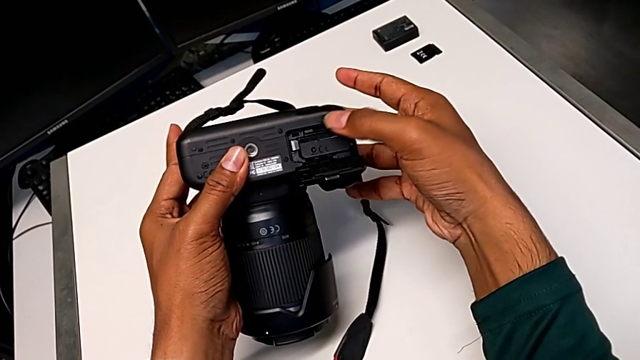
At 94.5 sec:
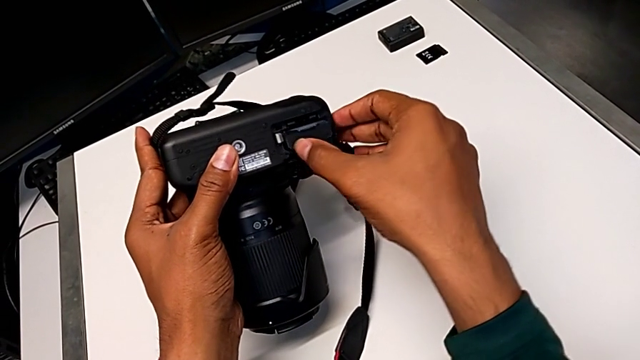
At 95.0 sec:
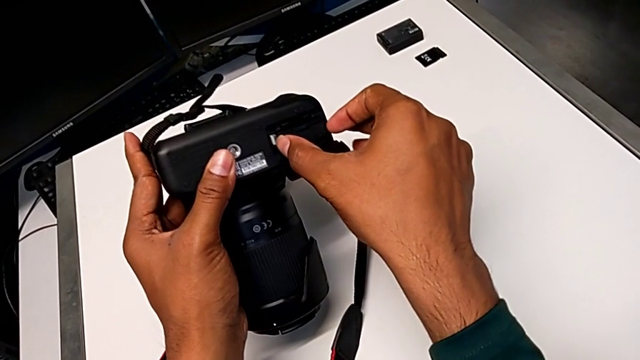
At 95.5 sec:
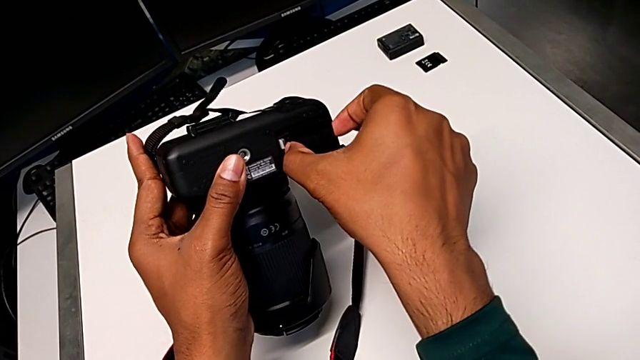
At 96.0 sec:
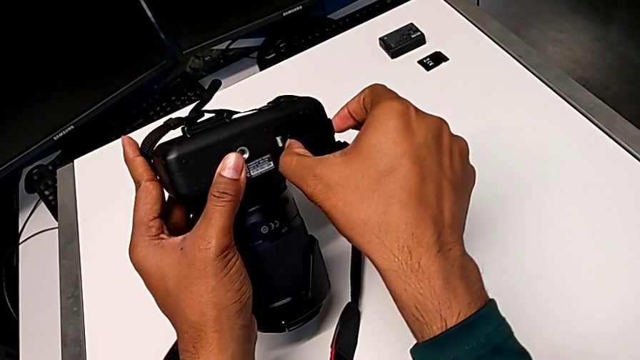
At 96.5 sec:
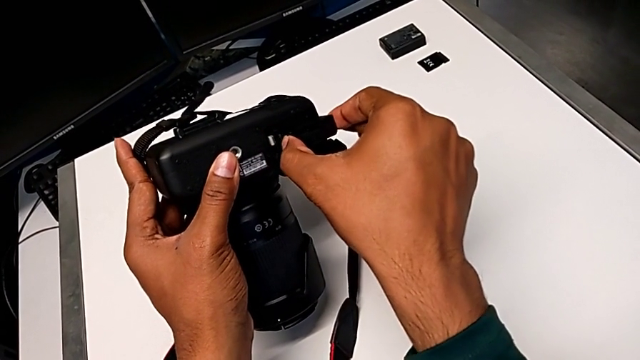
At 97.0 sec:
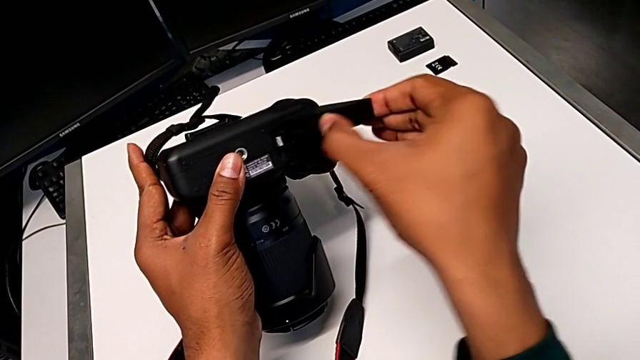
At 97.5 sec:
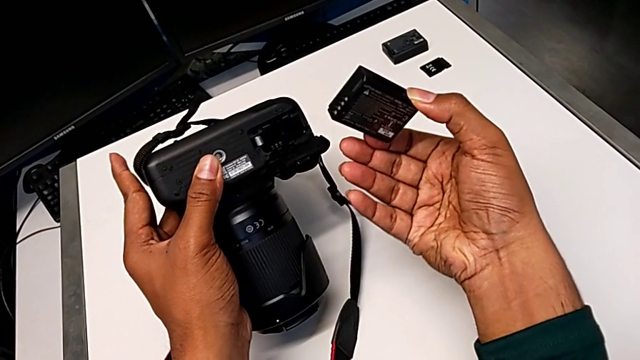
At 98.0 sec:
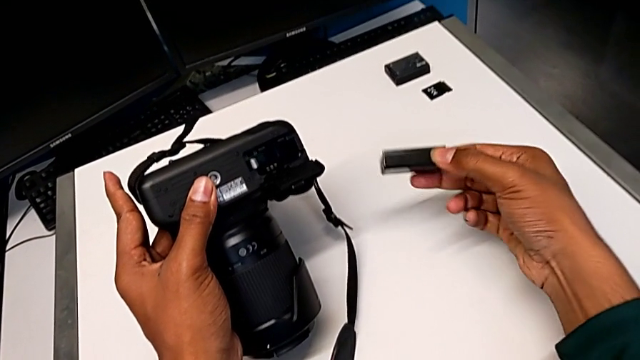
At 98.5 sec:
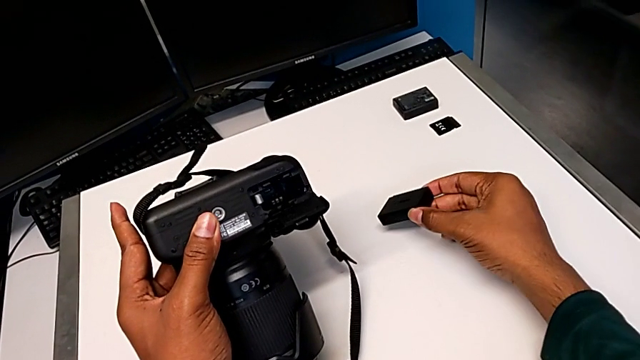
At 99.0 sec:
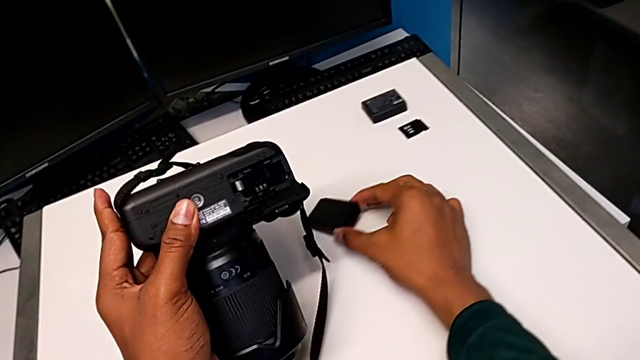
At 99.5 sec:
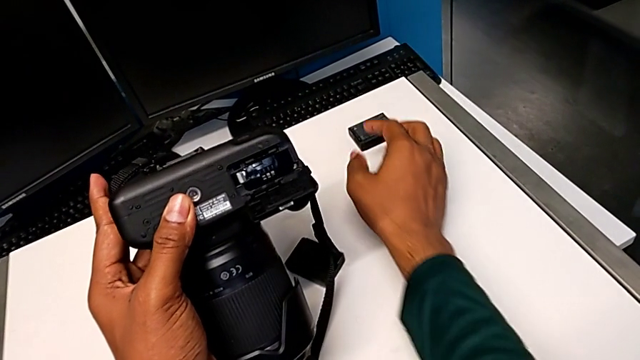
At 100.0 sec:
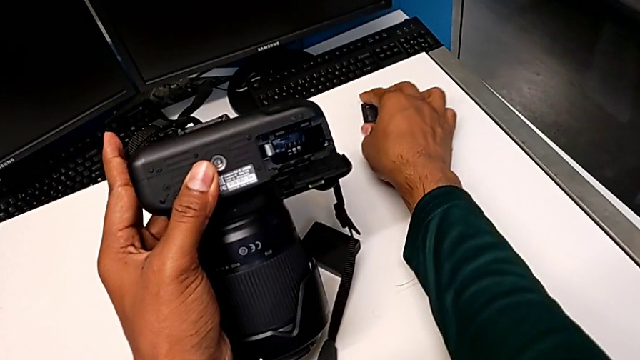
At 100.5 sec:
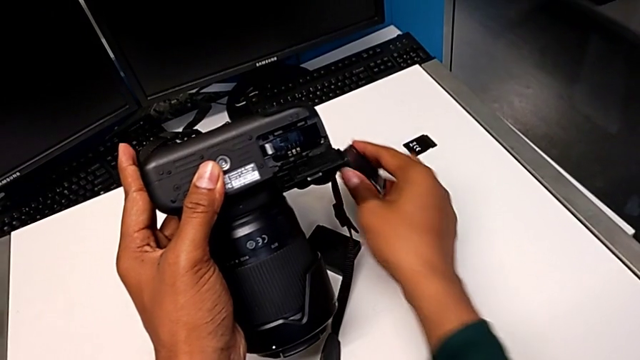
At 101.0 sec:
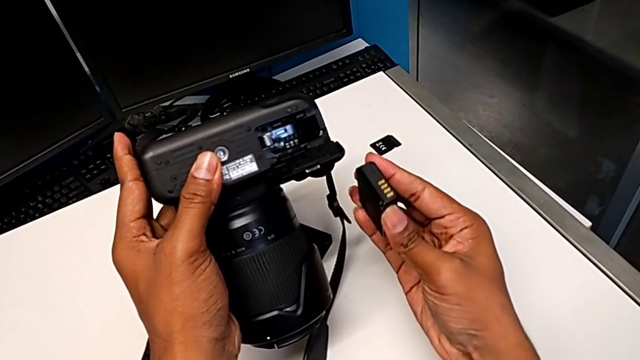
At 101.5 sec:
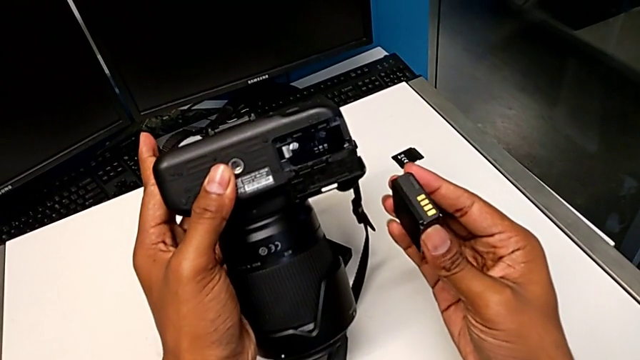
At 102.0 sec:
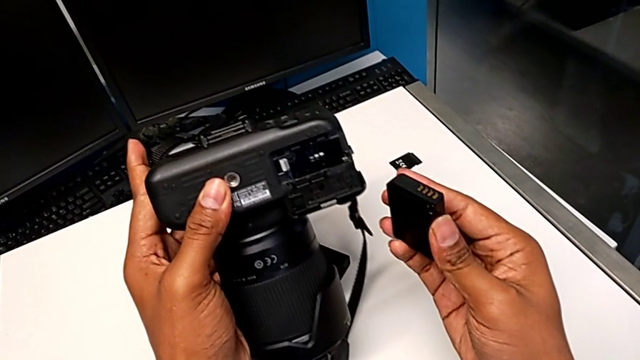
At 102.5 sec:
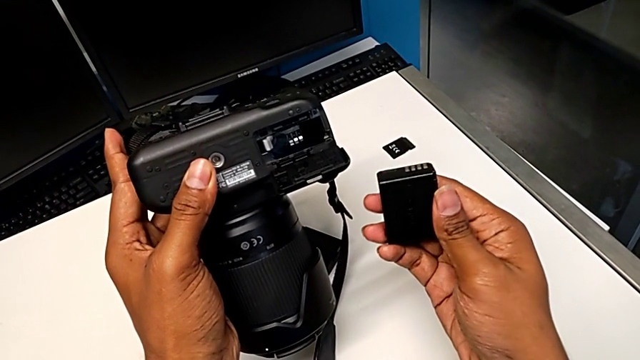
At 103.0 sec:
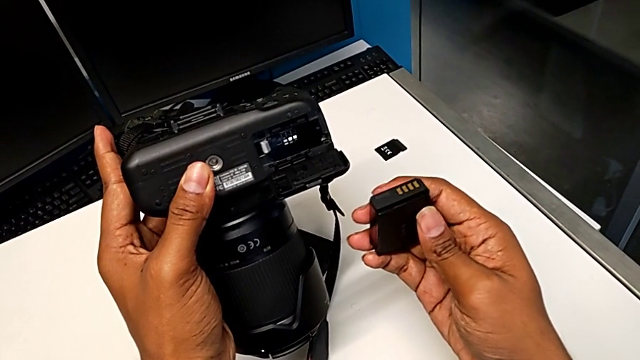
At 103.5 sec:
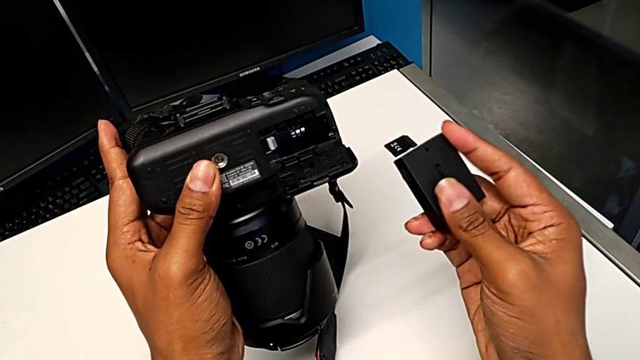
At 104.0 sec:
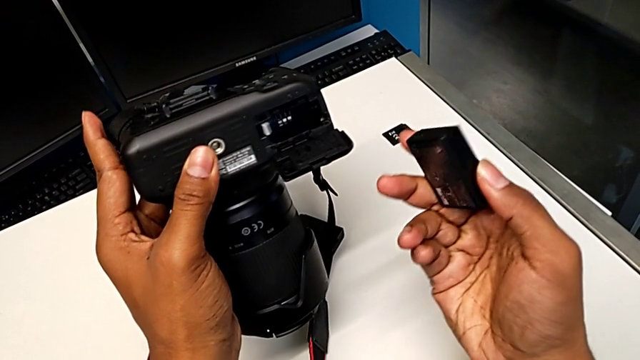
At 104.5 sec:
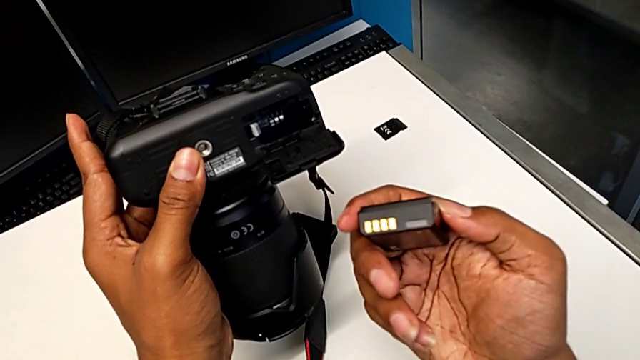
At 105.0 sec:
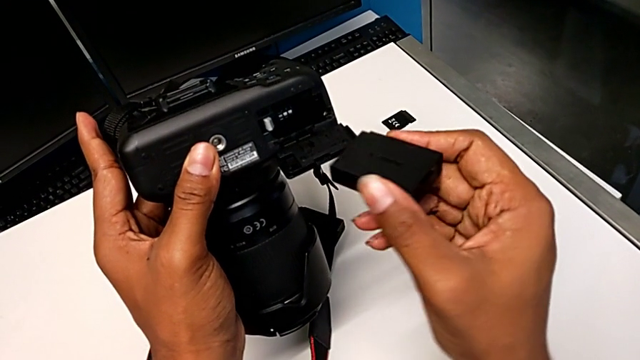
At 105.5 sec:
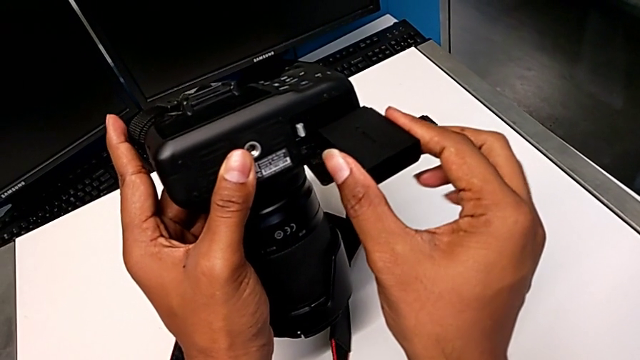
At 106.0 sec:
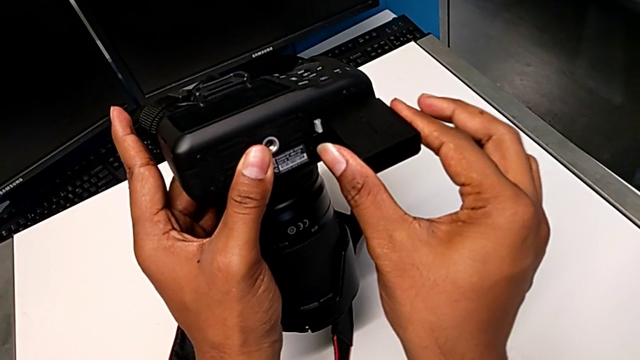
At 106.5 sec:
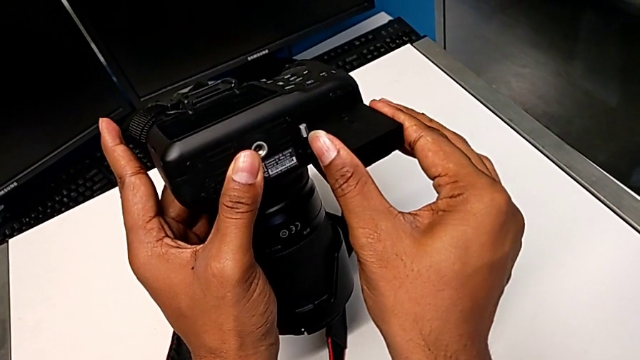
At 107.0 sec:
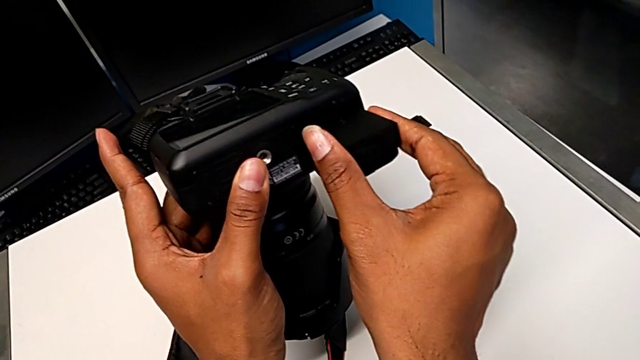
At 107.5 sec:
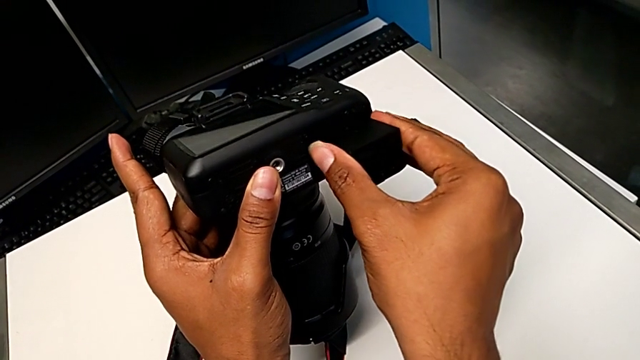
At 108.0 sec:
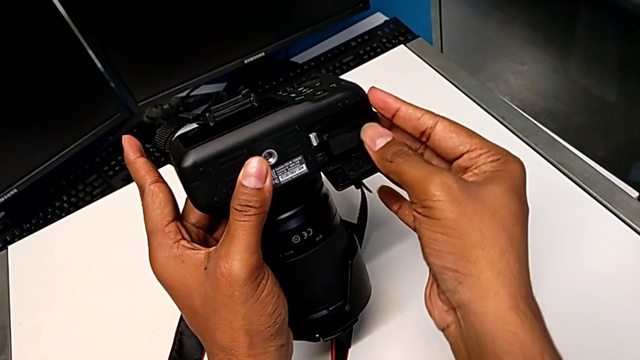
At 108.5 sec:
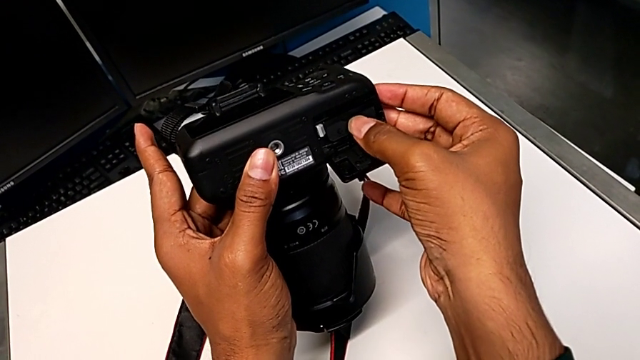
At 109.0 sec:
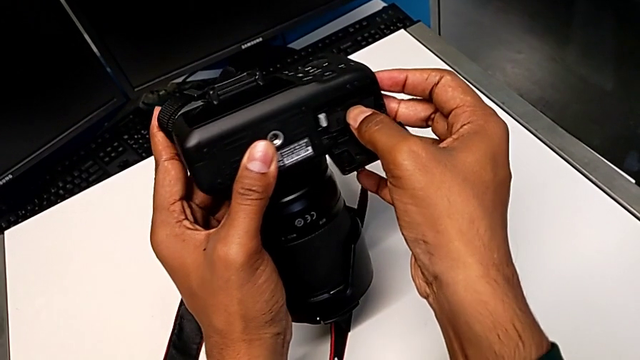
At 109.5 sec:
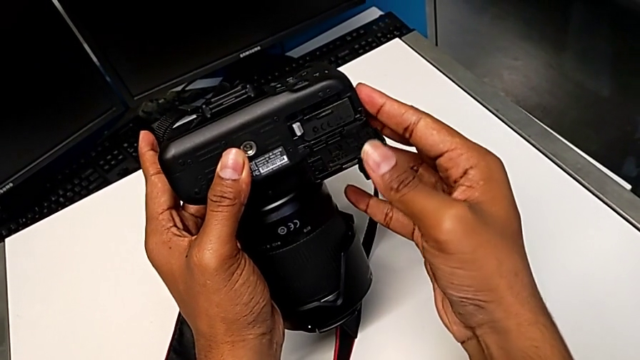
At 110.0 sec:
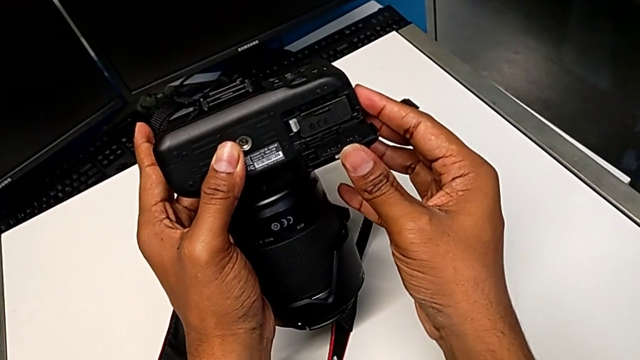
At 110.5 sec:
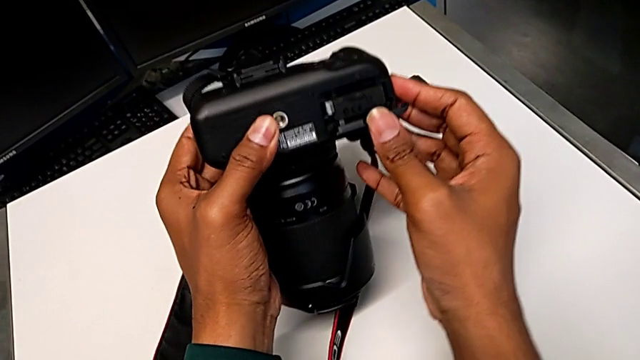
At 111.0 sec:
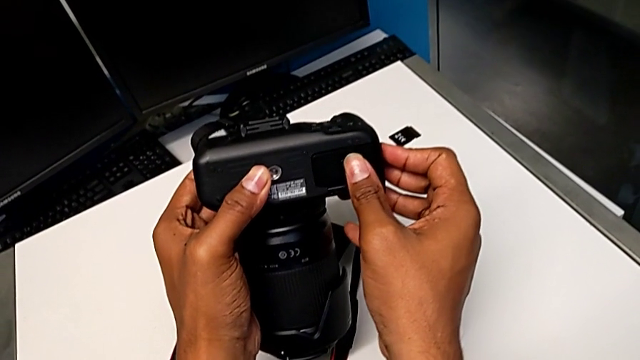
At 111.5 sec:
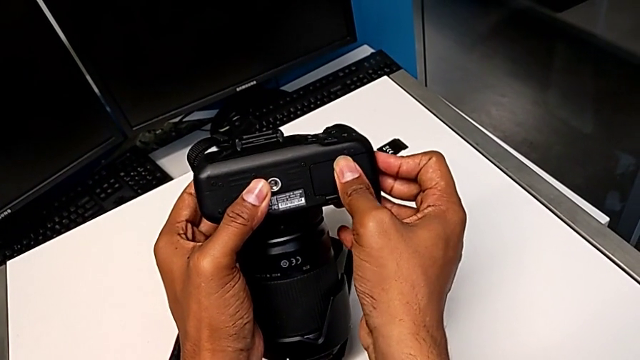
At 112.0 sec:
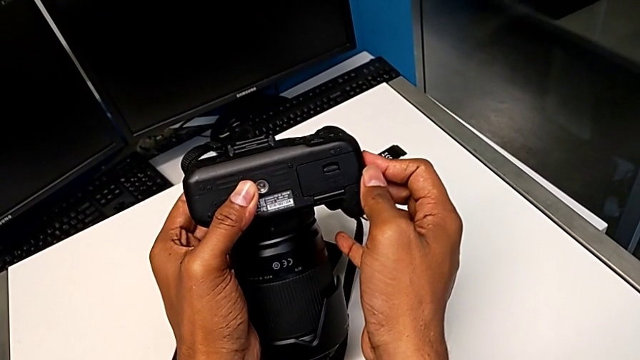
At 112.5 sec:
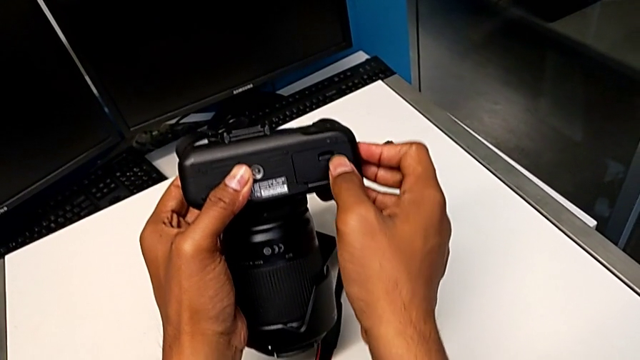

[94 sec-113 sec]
The camera wearer is exchanging the battery from the DSLR. They pull the old battery, place it, lift the new battery, inspect it, insert it and close the battery door.

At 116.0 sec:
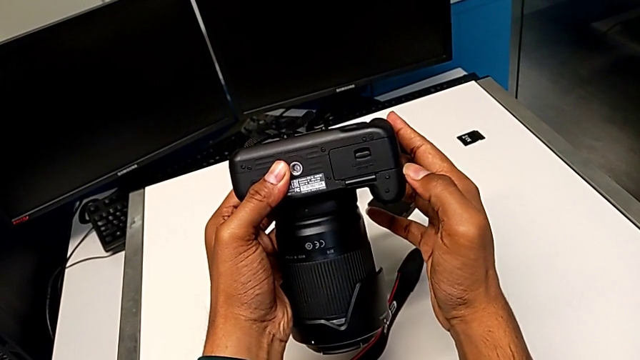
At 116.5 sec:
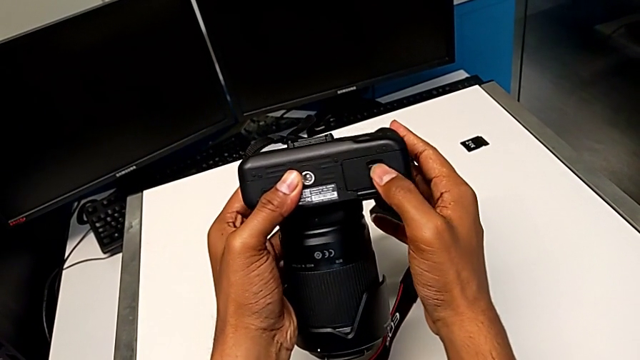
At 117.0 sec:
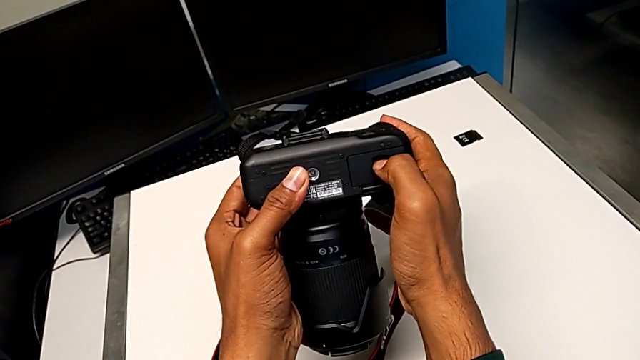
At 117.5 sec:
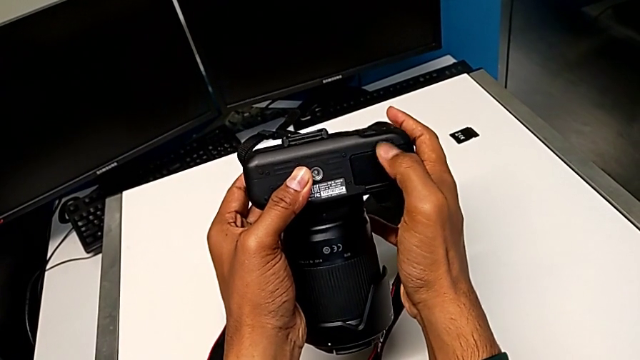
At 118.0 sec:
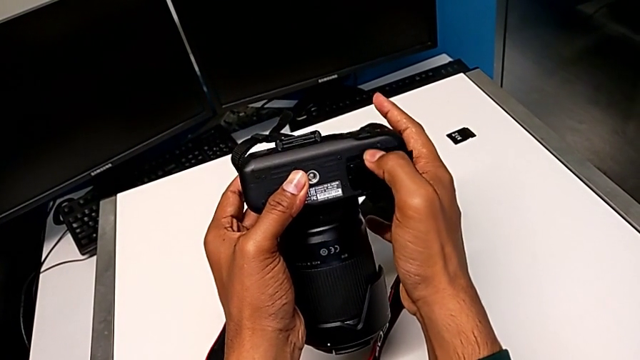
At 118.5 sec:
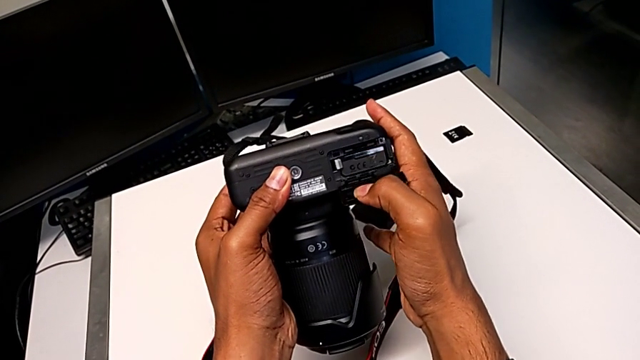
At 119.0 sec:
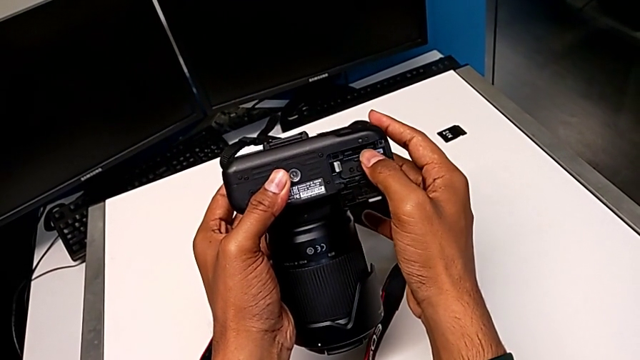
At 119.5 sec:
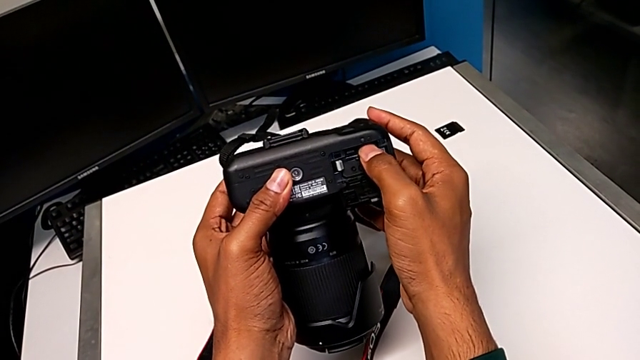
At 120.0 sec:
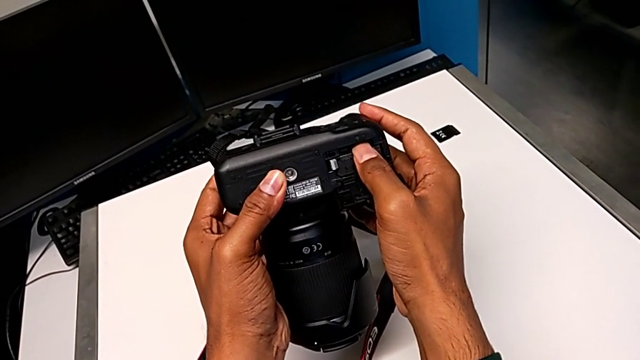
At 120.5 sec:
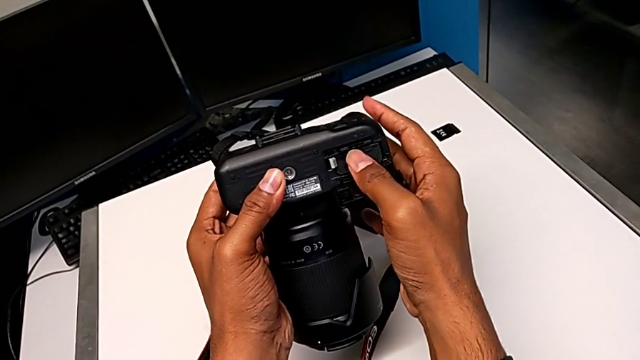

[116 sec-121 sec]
The camera wearer is exchanging the SD card from the DSLR. They pull the battery door, open it and push the old SD card.
